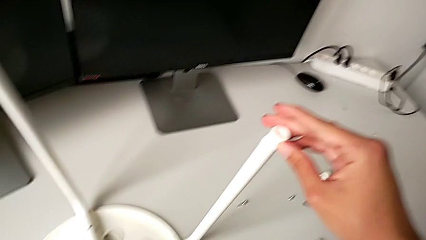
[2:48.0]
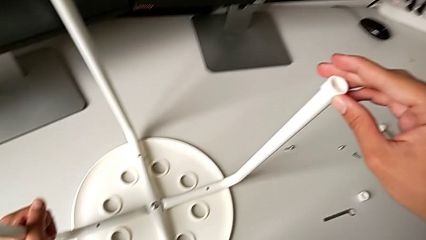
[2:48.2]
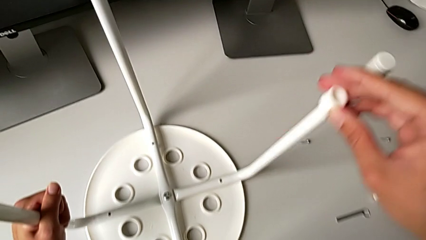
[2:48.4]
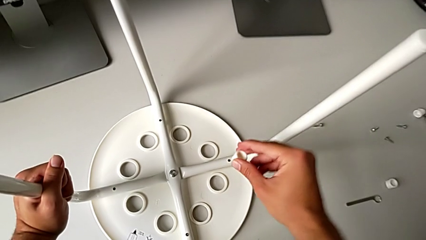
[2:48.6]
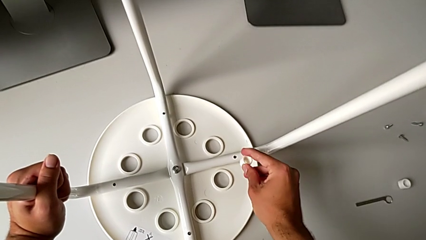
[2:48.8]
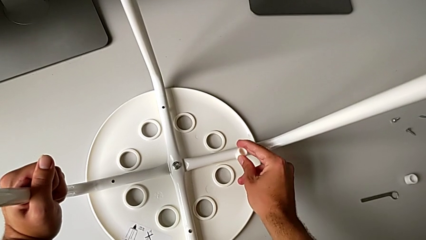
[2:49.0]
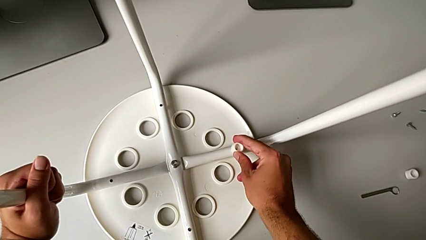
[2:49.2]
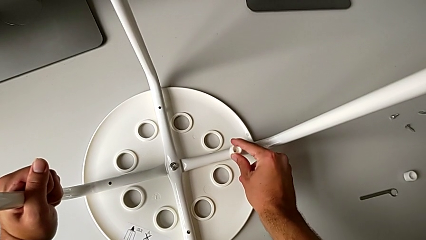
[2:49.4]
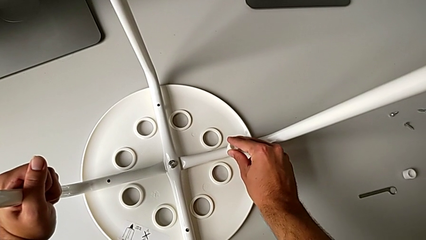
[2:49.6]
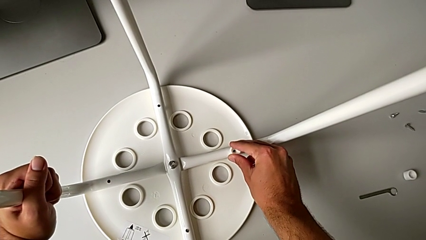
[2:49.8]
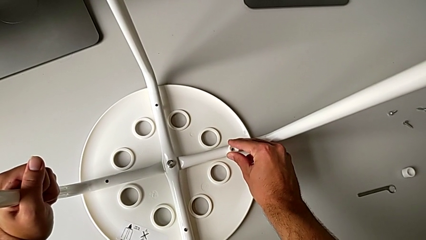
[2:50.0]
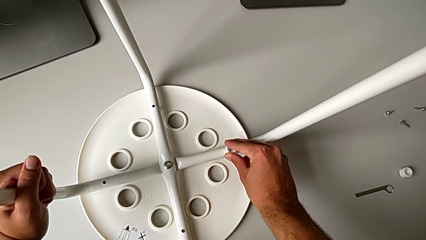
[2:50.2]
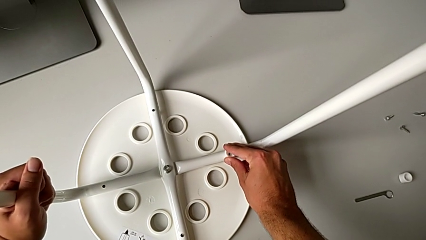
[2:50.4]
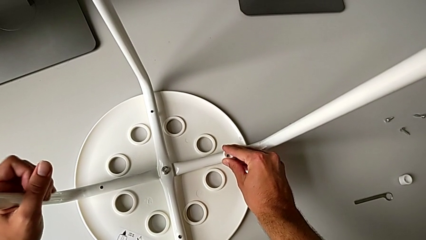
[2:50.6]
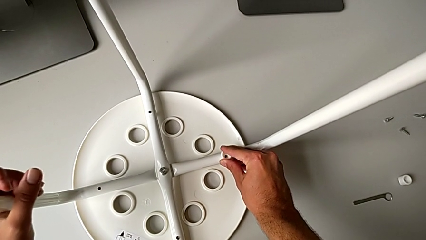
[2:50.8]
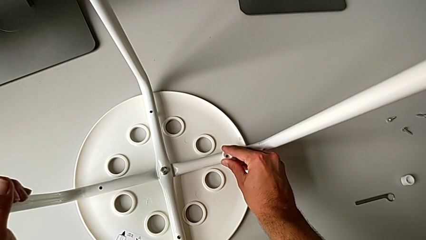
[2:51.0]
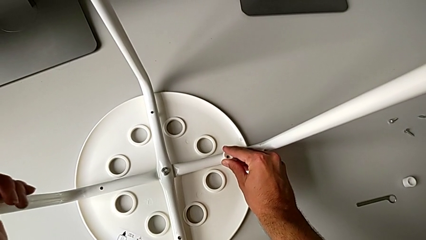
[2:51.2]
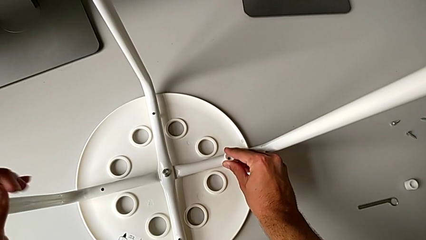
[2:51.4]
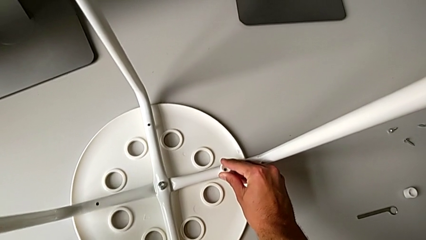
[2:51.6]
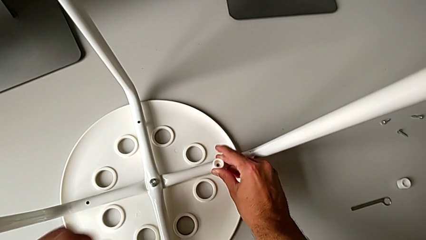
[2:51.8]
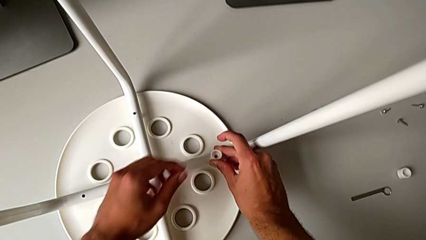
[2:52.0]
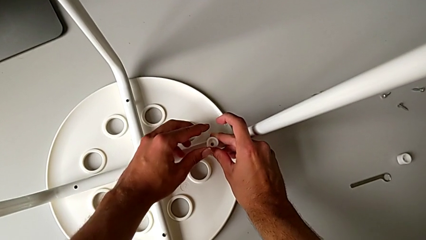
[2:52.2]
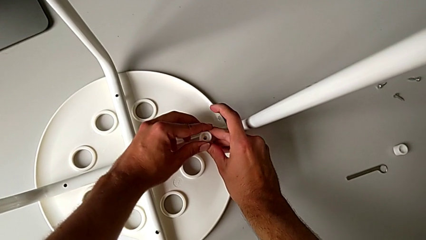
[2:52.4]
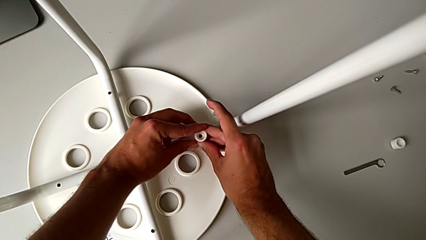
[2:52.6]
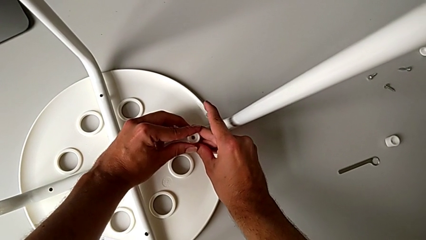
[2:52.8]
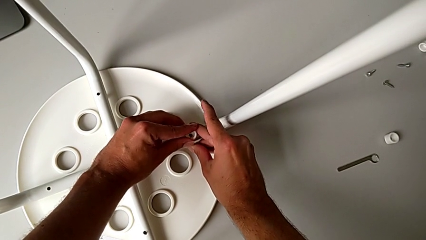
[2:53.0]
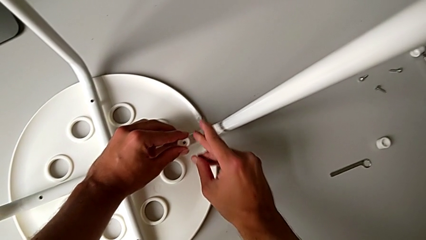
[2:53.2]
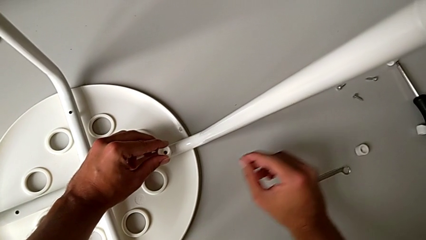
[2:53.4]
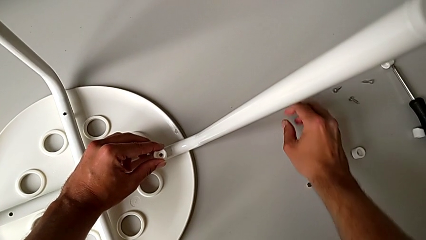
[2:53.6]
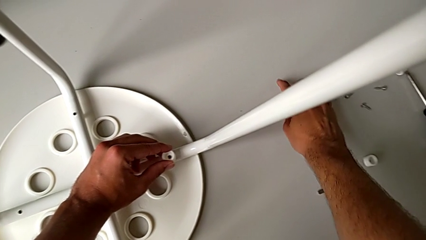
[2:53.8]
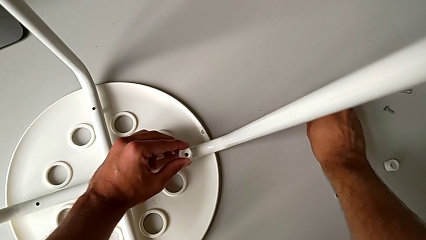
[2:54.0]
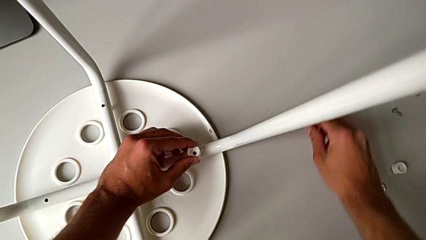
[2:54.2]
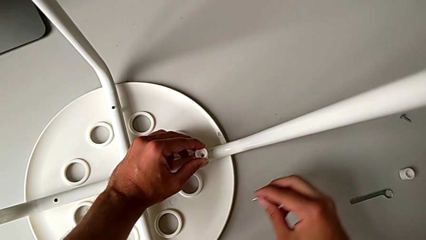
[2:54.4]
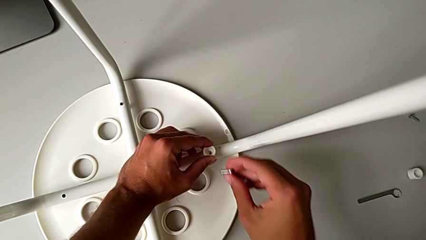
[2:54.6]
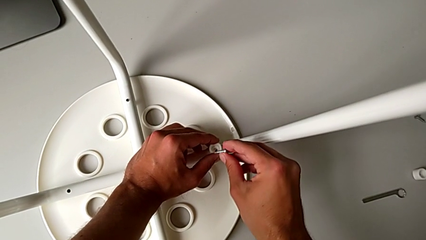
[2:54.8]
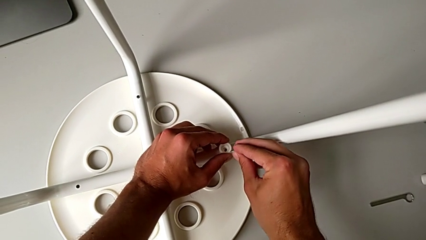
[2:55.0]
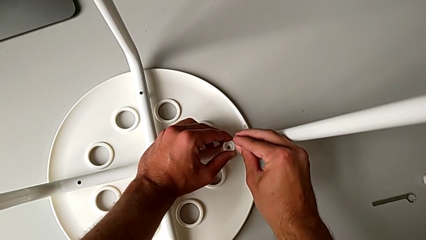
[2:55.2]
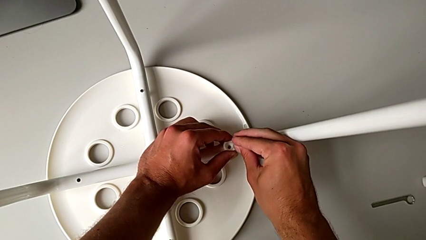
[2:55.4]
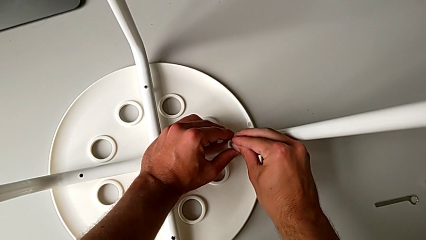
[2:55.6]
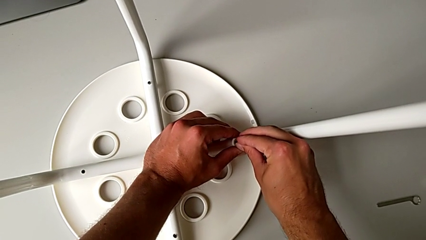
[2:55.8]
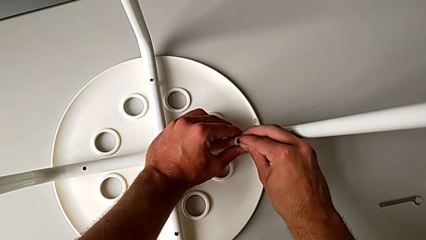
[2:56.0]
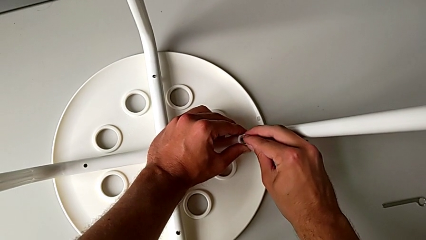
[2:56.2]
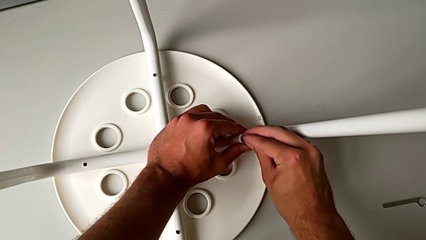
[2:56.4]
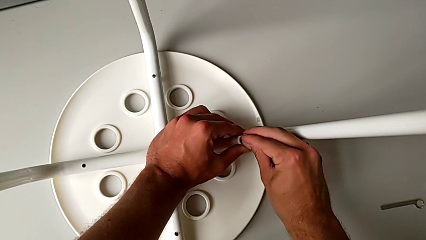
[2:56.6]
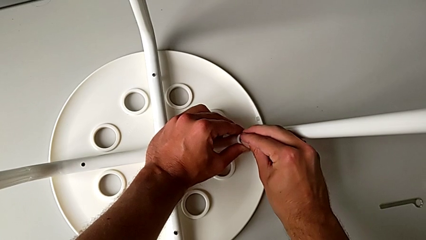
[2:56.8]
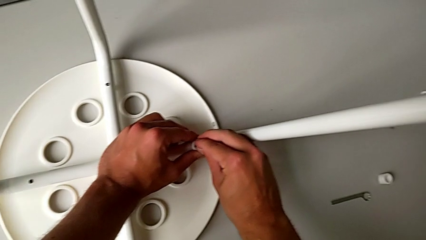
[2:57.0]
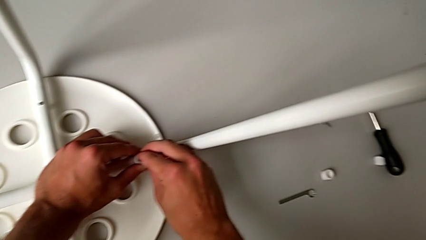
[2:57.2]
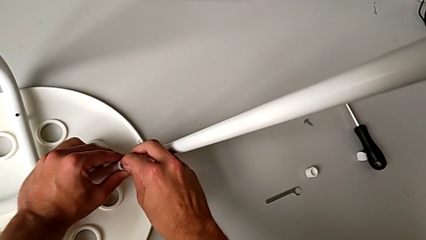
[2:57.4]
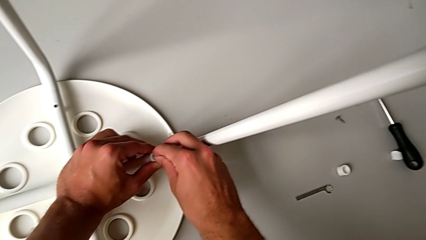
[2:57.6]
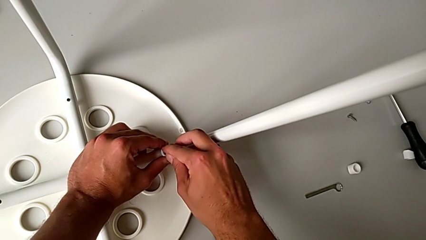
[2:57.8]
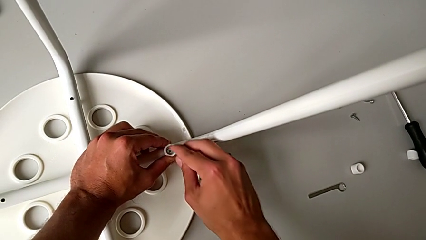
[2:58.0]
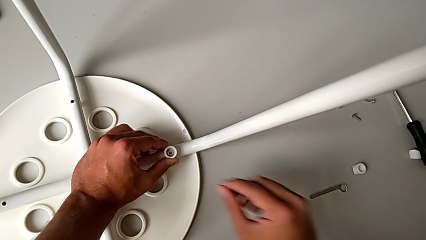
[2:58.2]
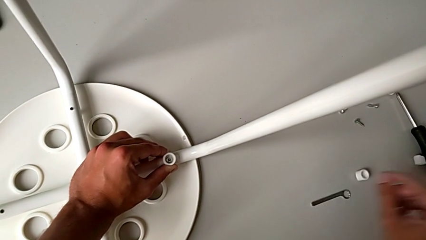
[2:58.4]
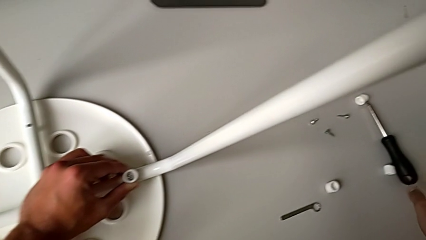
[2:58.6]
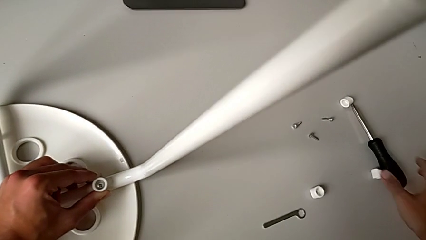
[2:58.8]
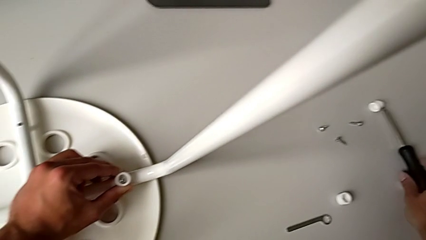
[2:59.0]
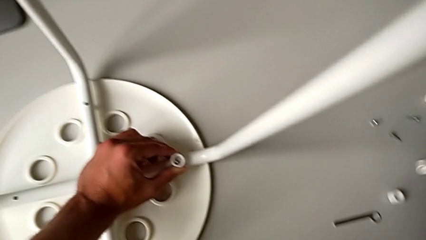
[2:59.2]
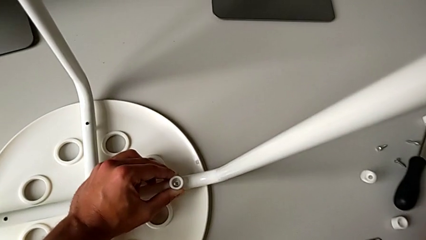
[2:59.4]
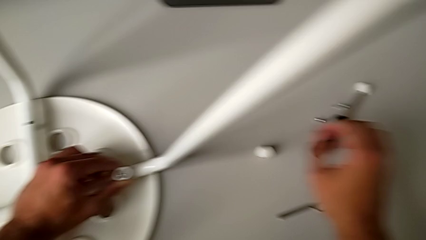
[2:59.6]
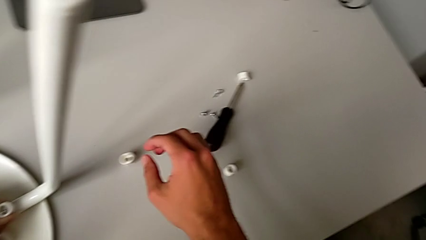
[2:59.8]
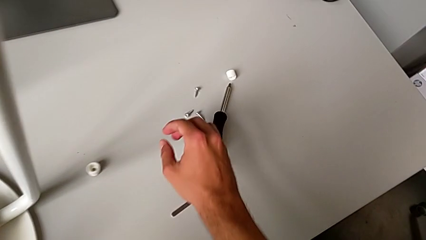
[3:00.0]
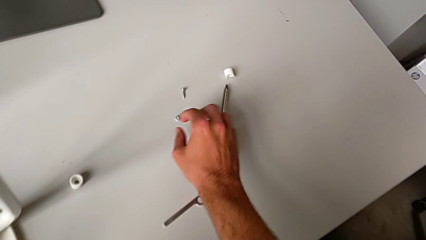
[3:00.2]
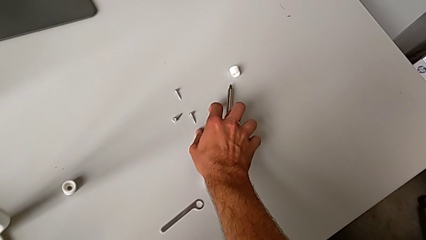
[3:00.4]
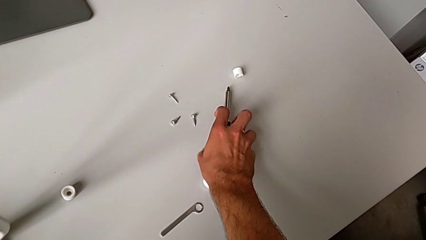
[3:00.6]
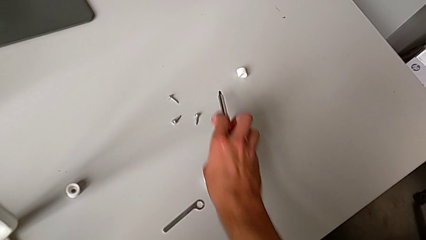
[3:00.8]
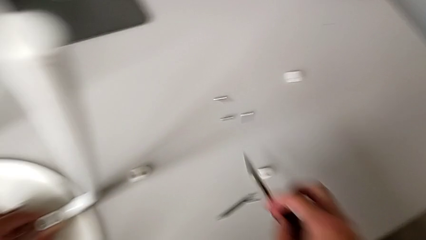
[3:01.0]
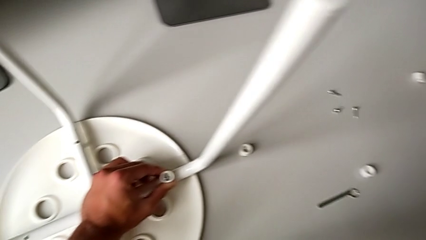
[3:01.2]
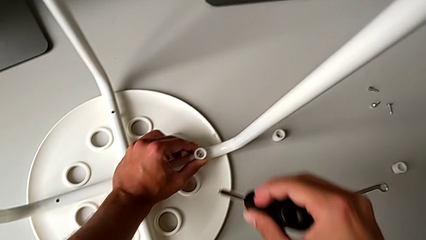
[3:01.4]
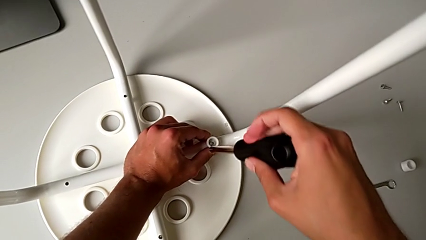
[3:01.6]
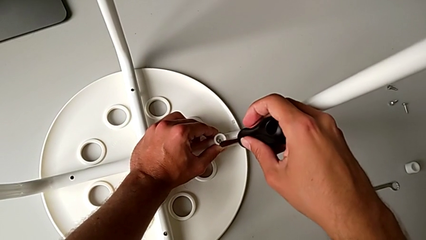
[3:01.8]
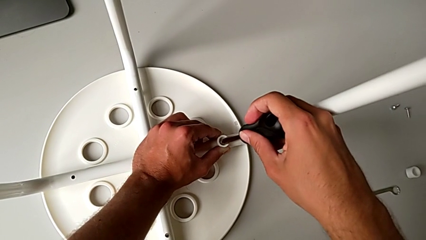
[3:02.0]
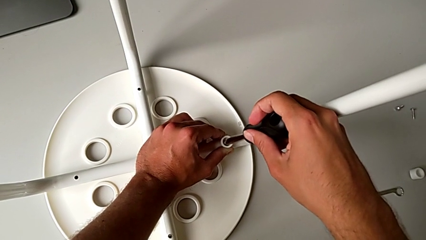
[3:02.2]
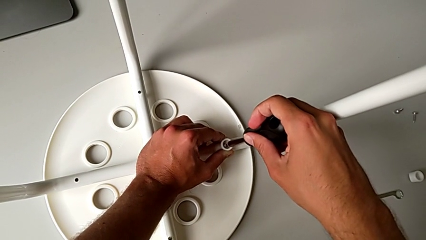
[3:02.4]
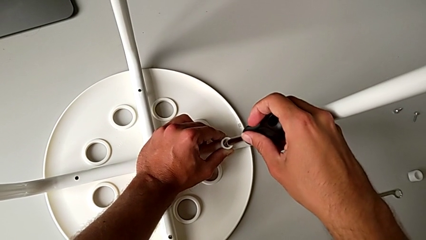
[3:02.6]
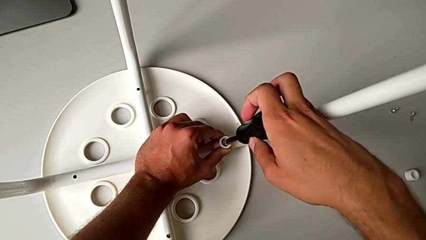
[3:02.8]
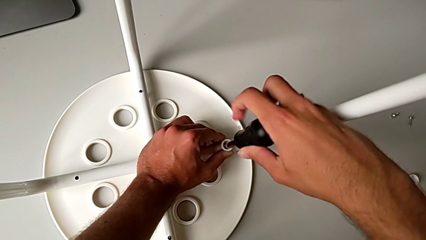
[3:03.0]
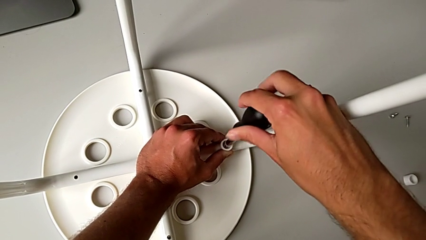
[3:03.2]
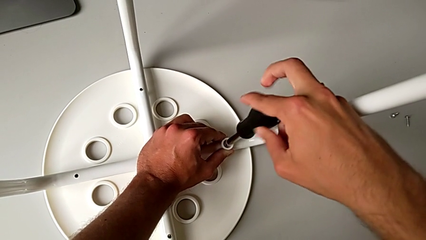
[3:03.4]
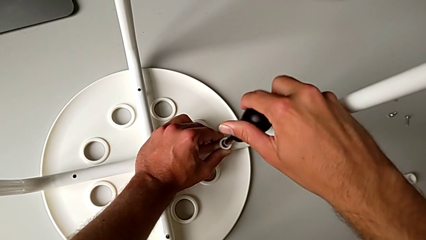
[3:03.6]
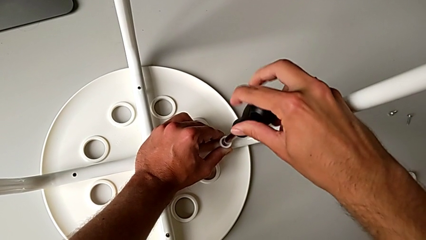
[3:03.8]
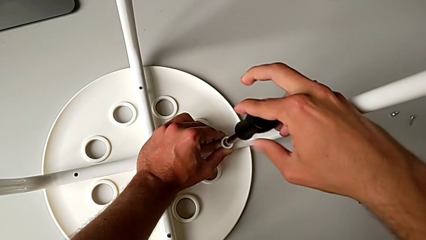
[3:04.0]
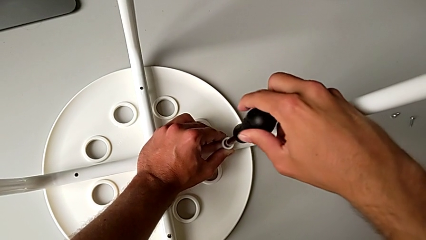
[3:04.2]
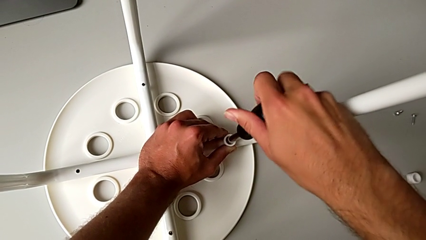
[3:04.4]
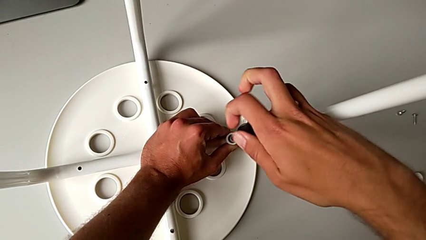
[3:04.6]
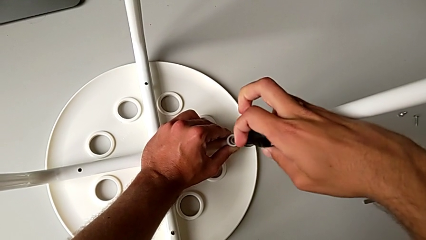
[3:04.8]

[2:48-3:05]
The camera wearer is attaching the legs to the IKEA chair. They align the washer, grab the screw, insert it, grab the screwdriver, insert it and begin to screw the screw.
